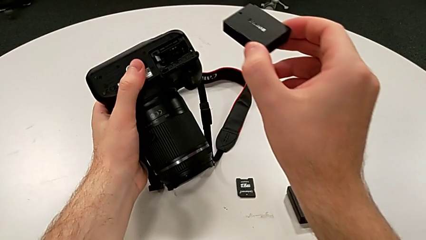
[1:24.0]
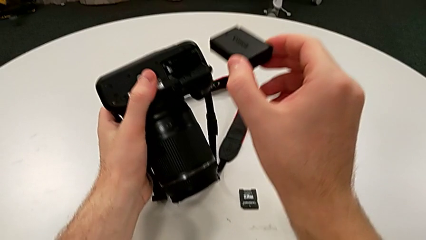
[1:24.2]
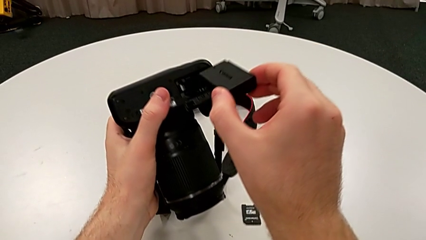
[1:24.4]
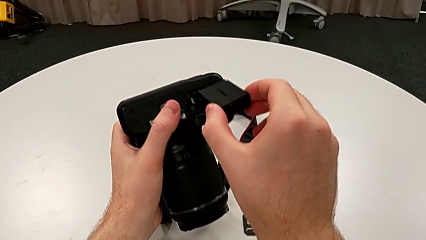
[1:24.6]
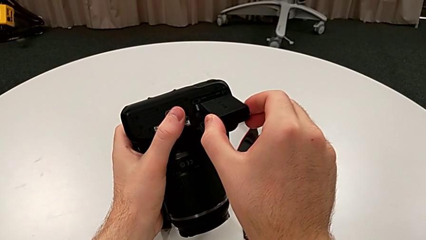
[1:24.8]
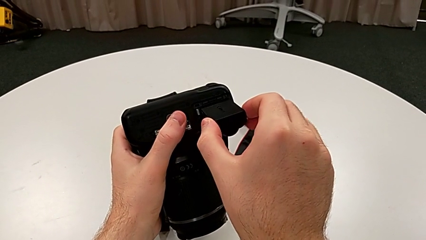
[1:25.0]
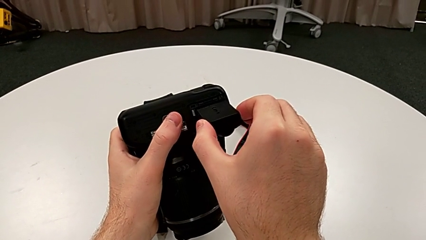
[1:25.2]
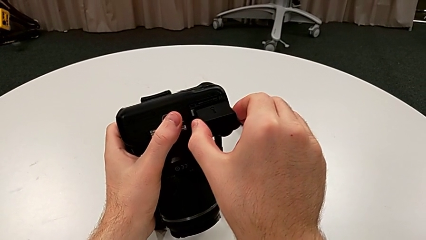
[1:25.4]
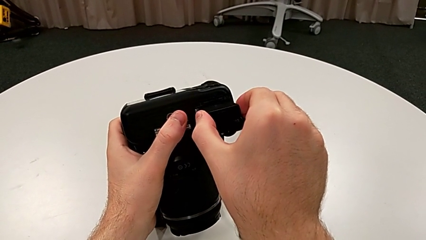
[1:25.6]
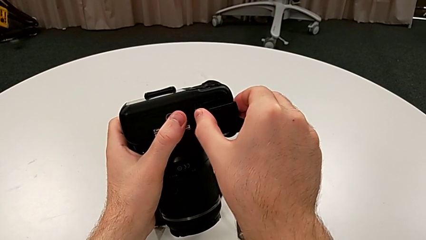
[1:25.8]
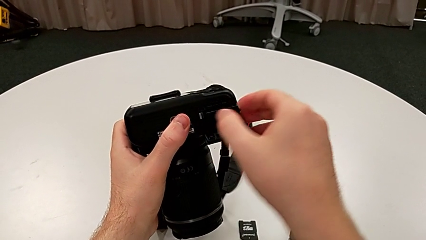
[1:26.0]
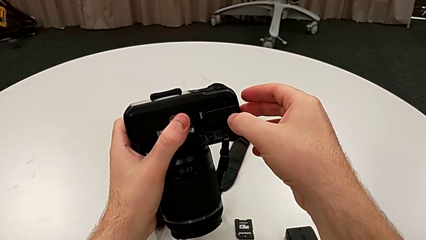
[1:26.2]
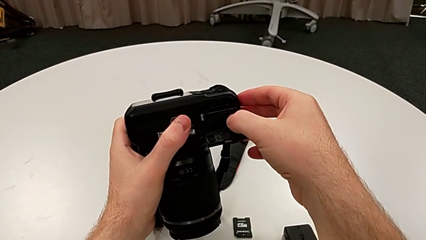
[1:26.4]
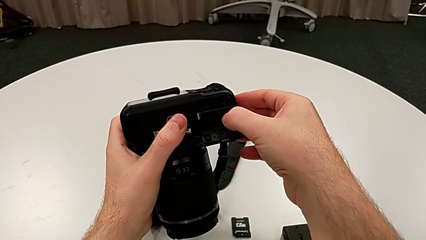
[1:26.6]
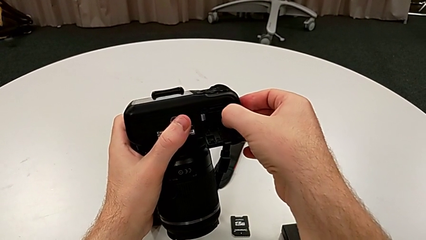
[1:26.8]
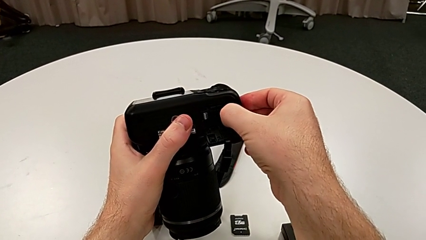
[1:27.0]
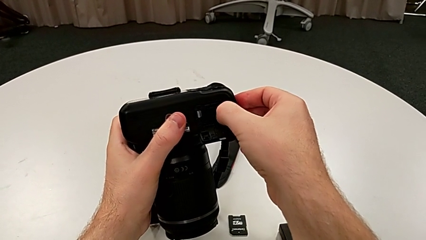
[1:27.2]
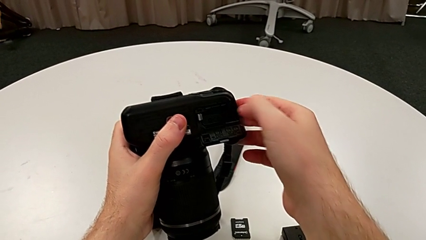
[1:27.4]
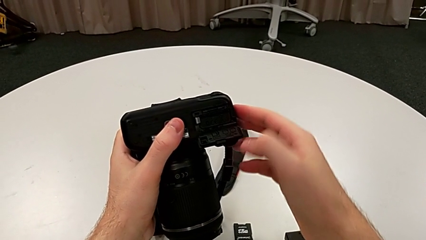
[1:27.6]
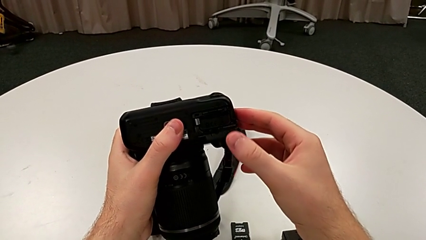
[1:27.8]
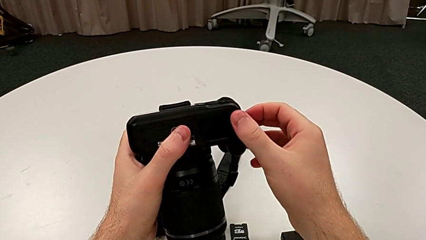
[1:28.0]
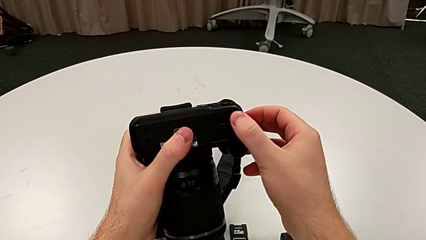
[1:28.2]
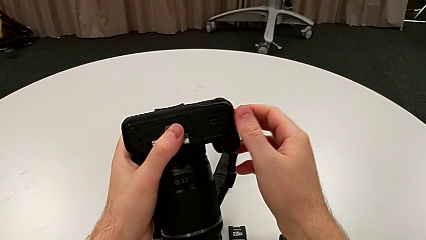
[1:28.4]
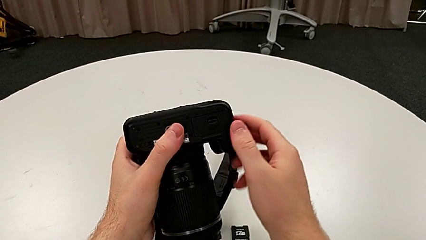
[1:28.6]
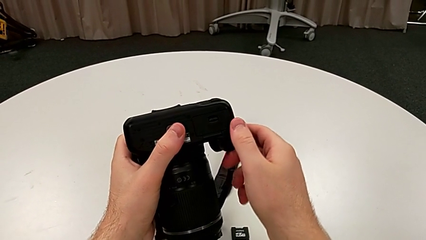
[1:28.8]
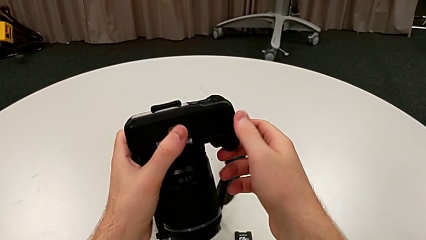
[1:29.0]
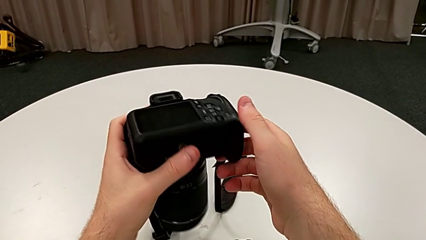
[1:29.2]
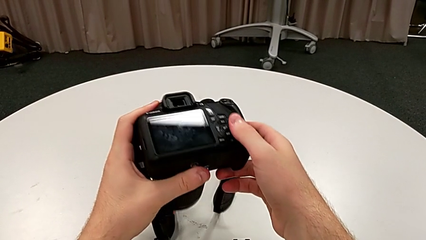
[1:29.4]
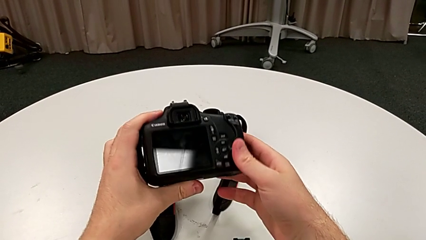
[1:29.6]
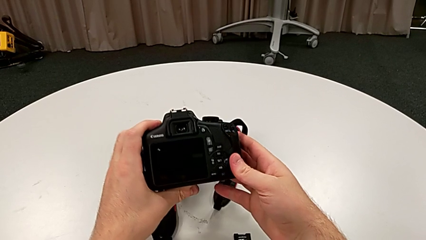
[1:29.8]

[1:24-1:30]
The camera wearer is exchanging the battery. They insert the new battery, close the battery door and rotate the DSLR.

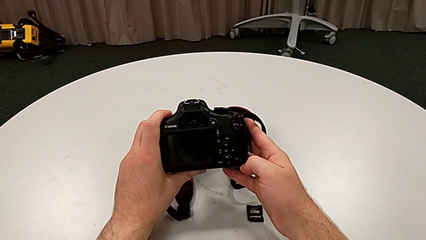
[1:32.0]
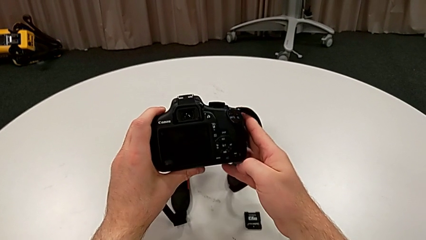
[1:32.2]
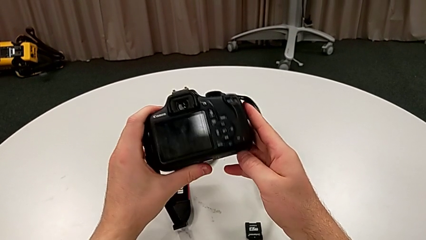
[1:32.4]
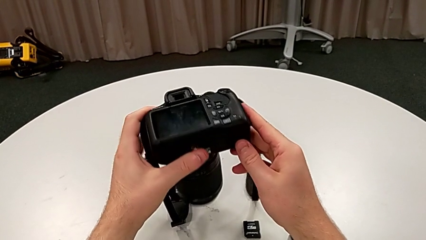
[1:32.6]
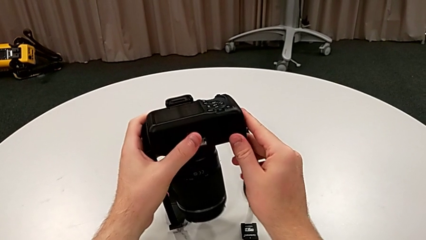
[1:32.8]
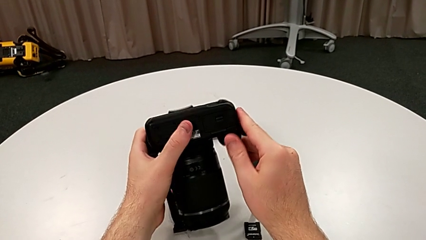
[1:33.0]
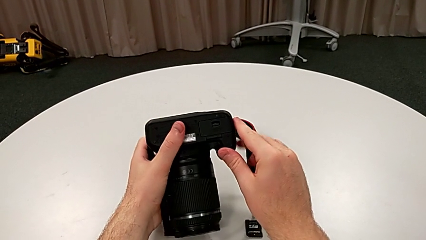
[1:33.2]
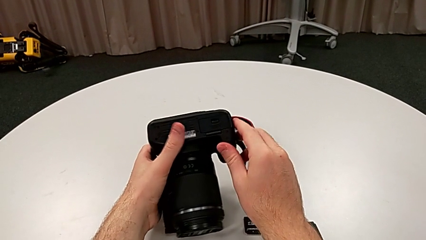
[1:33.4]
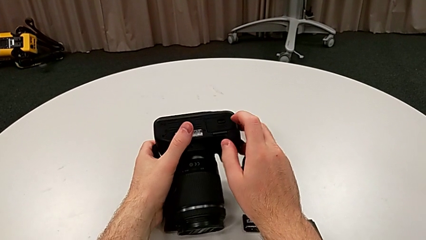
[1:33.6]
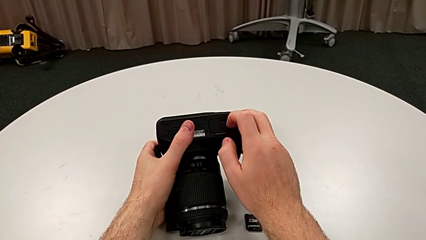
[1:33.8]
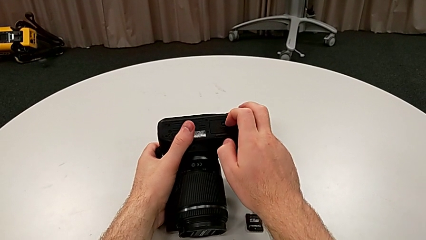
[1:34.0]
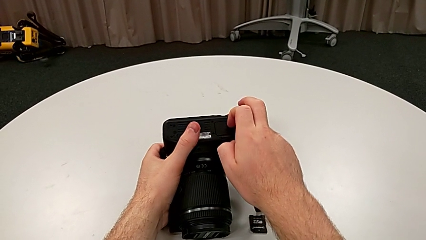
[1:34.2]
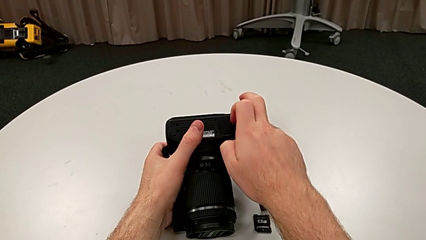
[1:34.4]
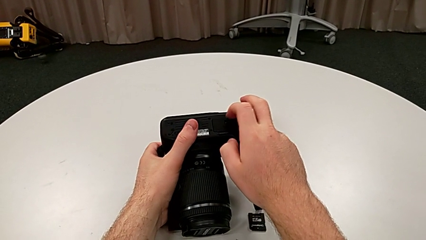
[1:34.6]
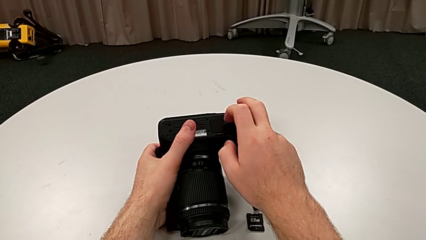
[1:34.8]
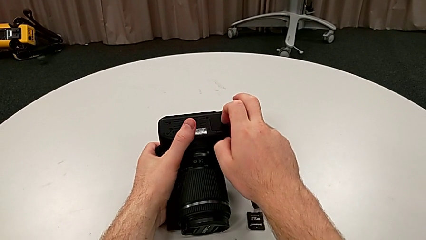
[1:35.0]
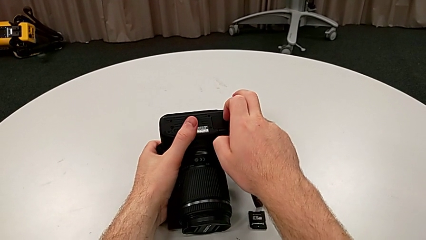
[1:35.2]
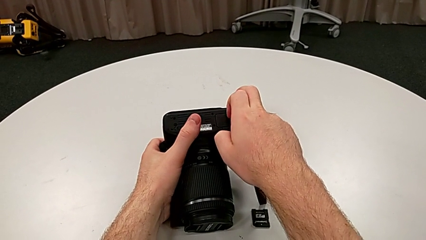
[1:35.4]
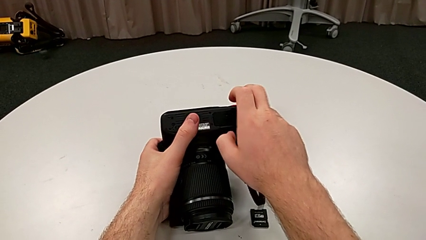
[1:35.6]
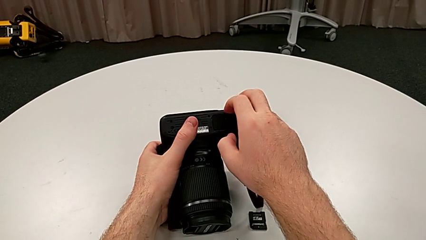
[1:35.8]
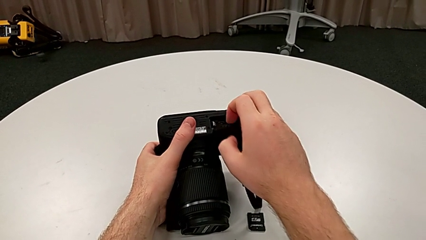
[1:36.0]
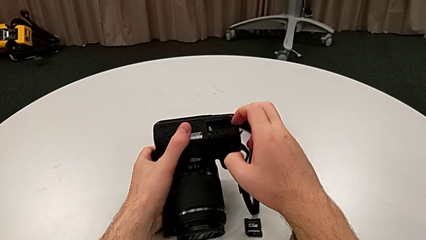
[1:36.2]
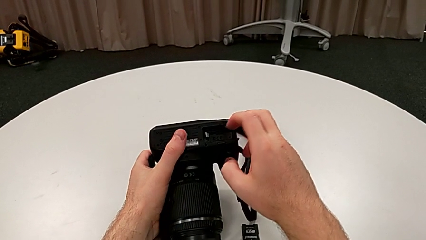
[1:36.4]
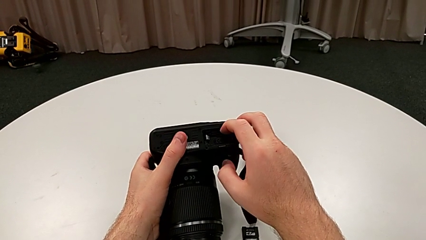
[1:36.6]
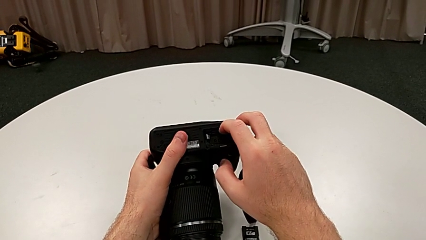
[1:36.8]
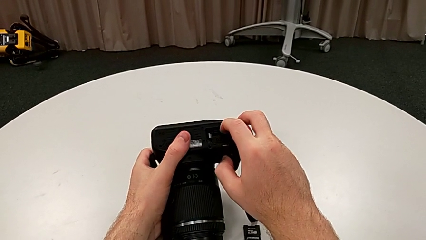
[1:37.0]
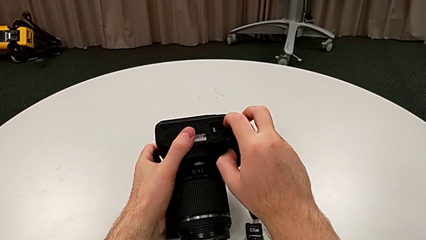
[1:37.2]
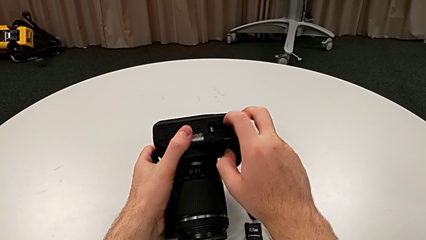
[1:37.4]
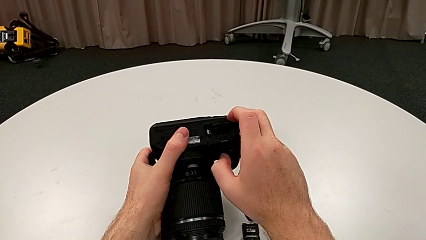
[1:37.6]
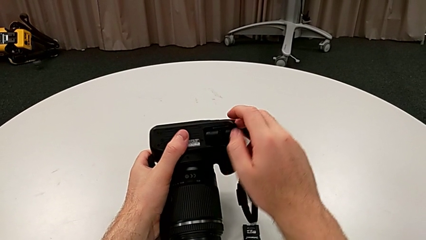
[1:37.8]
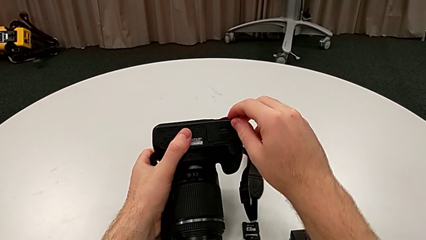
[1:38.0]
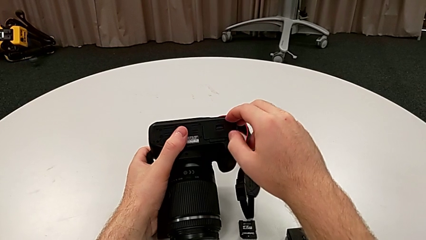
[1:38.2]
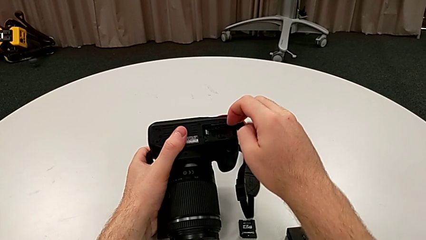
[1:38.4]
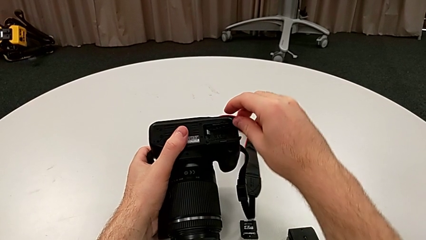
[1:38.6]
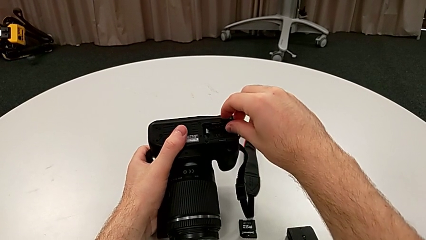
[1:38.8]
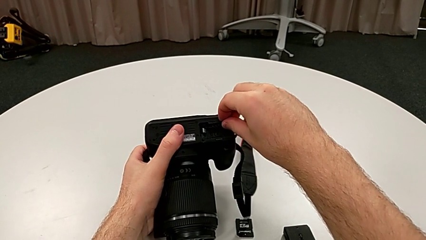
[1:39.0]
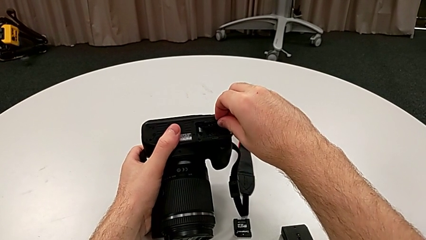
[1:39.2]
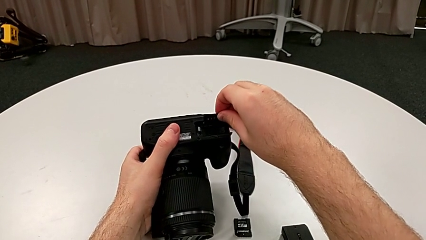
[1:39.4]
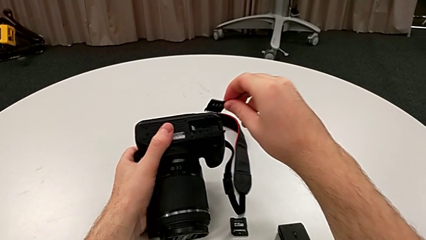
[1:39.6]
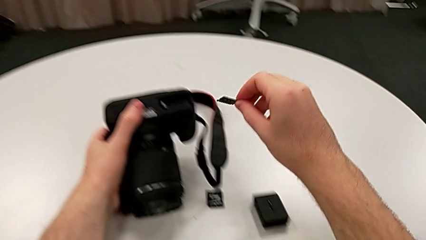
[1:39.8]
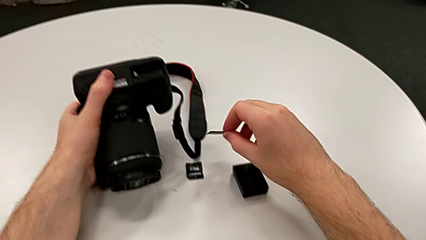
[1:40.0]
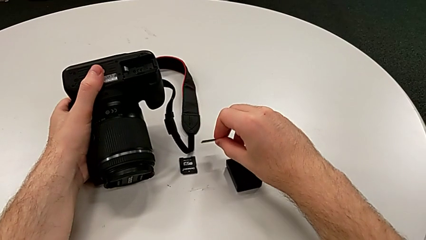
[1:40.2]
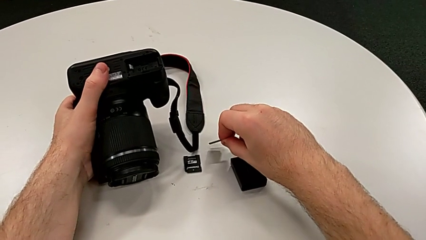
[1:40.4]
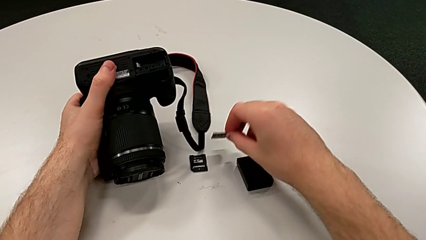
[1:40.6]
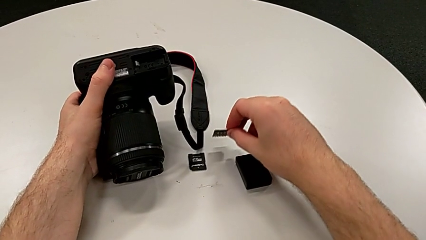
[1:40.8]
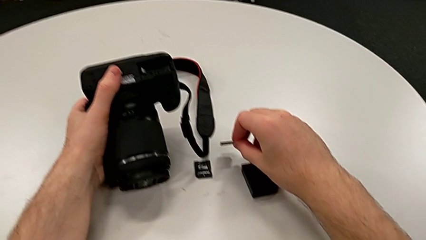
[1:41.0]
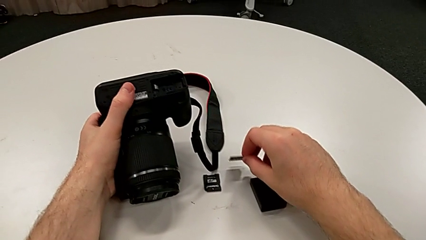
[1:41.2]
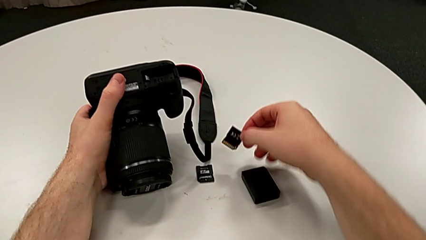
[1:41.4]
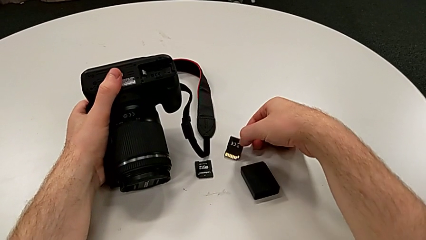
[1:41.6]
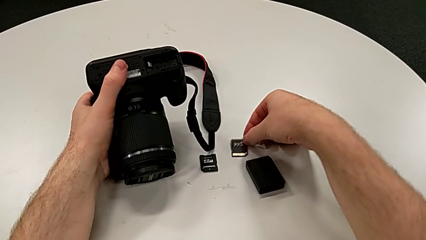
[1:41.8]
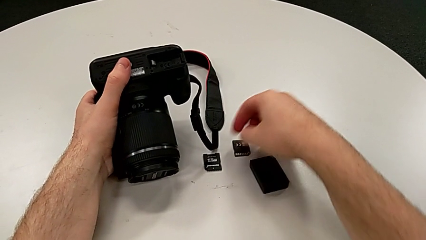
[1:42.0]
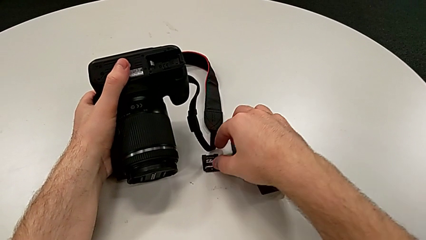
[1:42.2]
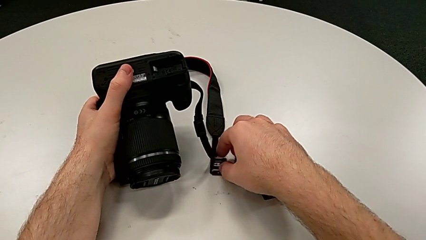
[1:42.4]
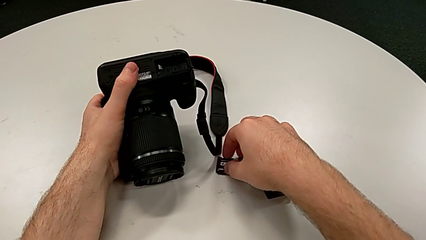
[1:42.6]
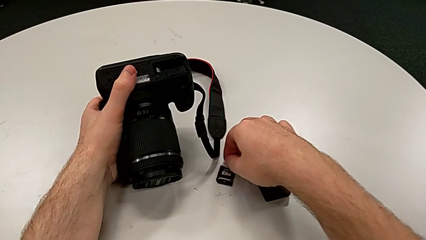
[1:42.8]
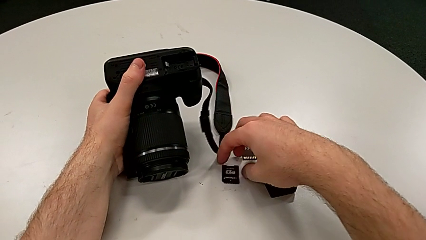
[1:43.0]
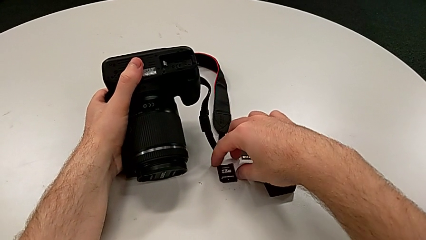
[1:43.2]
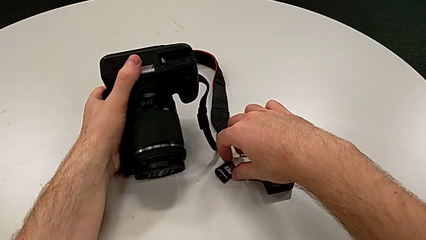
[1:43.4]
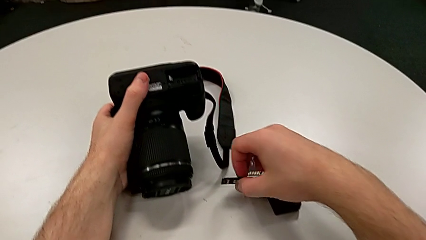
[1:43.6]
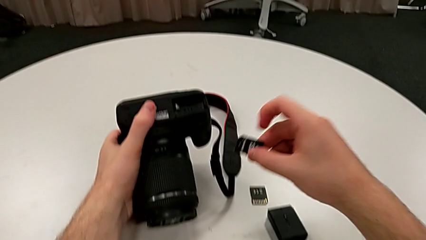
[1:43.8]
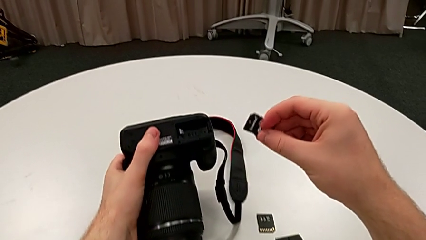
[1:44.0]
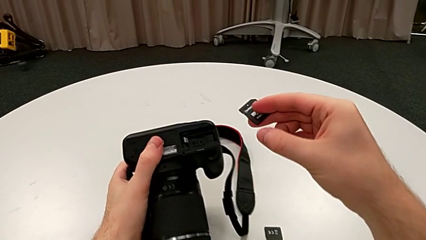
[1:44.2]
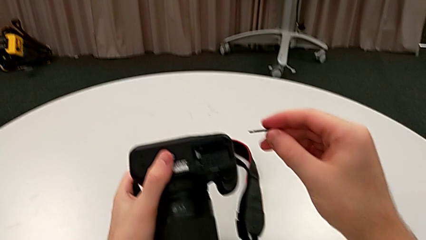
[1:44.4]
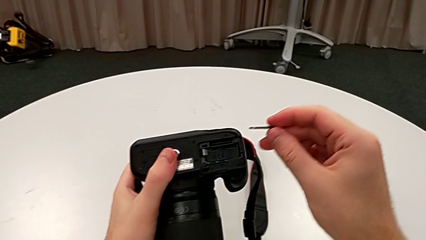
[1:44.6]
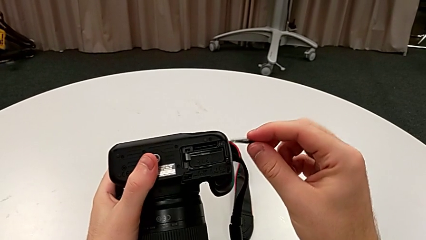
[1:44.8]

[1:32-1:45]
The camera wearer is exchanging the SD card. They rotate the DSLR, unlock the battery door, open it, press the old SD card, open the battery door, grab the old SD card, withdraw it, place it, grab the new SD card and lift it.
